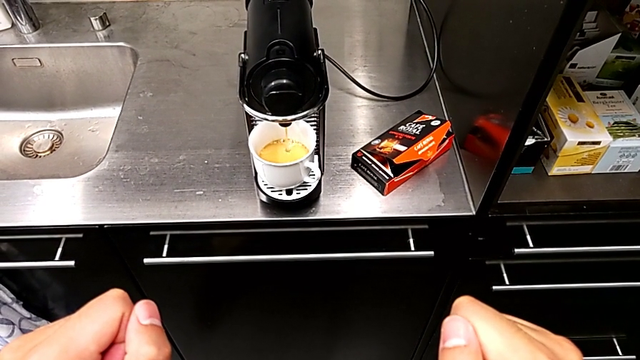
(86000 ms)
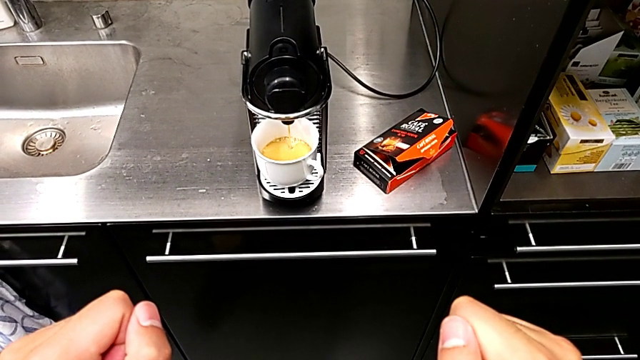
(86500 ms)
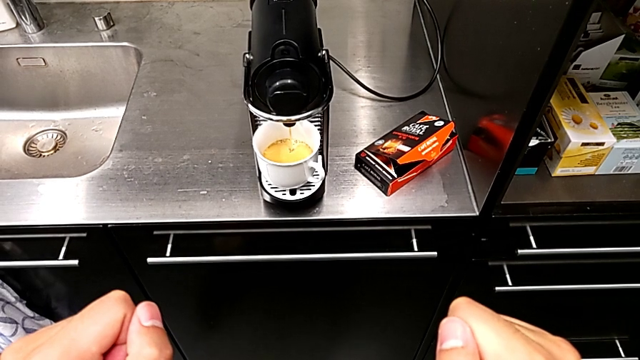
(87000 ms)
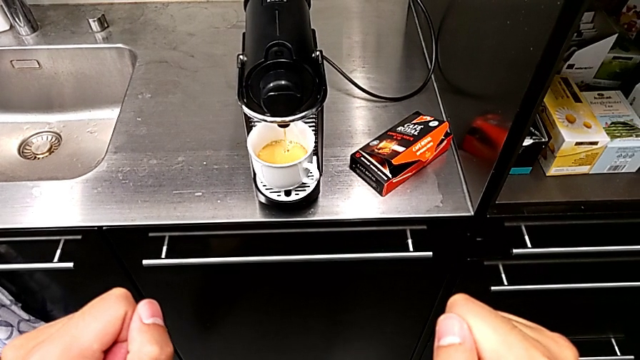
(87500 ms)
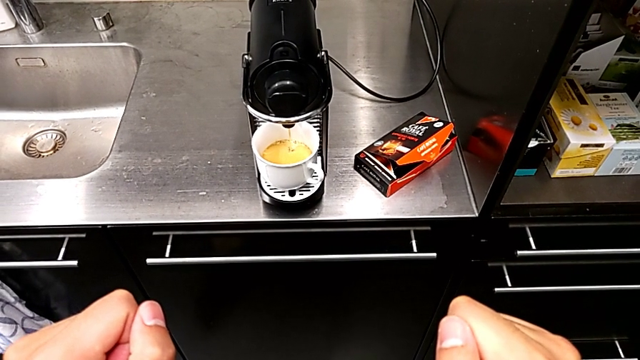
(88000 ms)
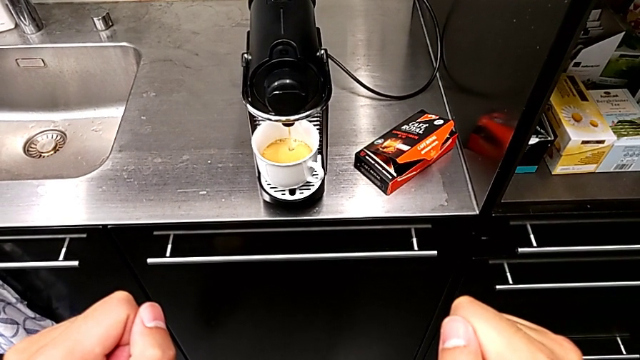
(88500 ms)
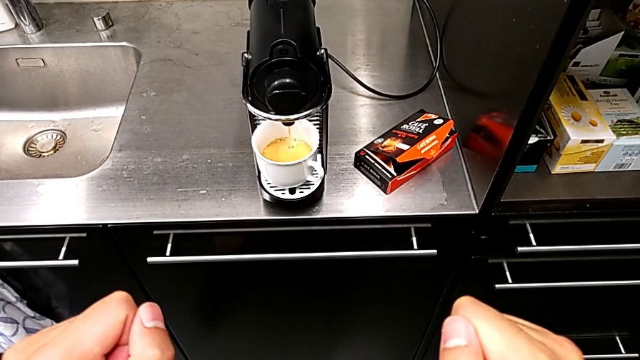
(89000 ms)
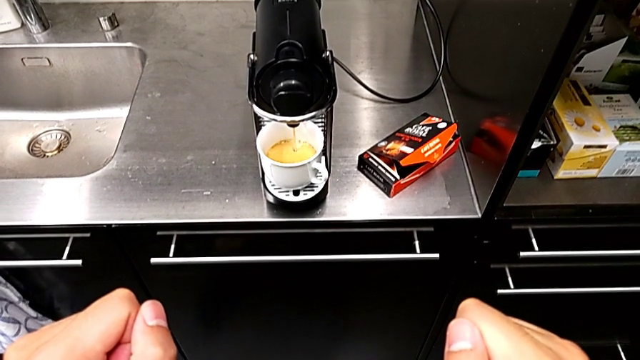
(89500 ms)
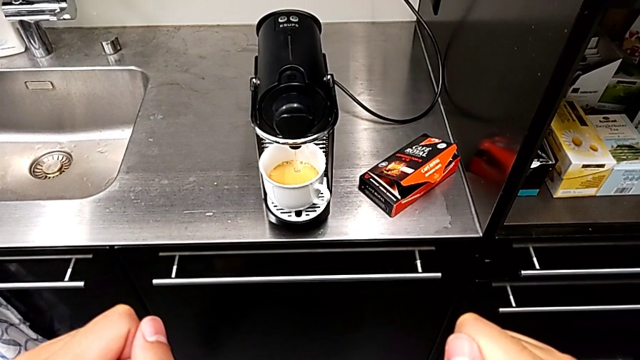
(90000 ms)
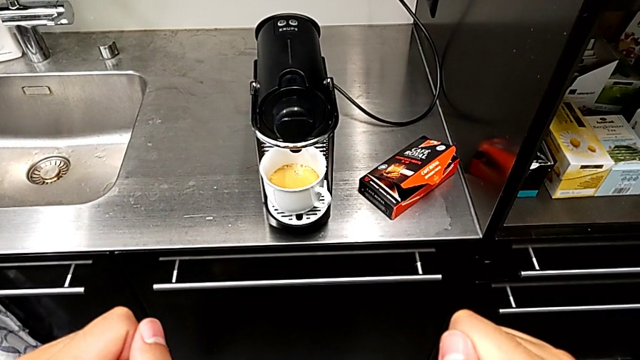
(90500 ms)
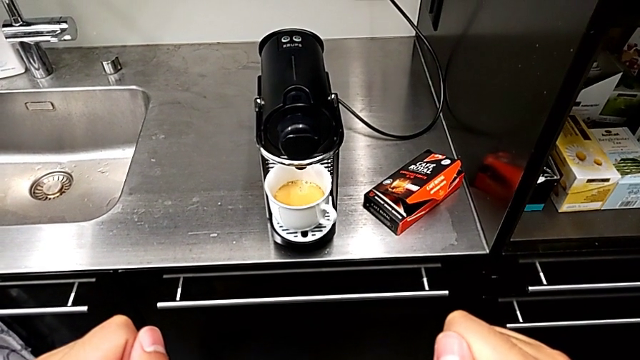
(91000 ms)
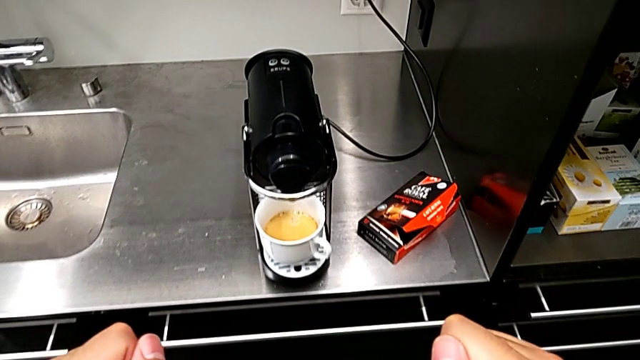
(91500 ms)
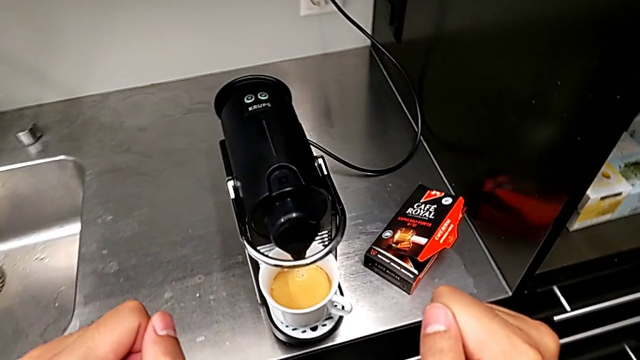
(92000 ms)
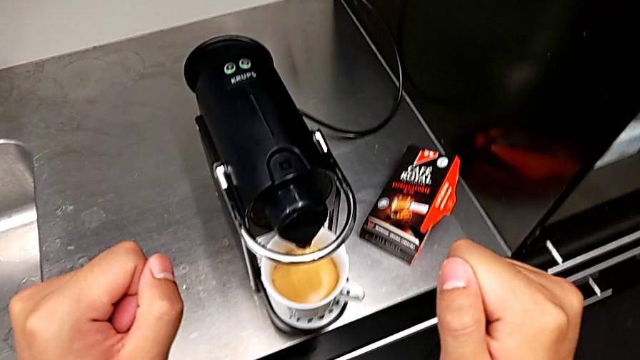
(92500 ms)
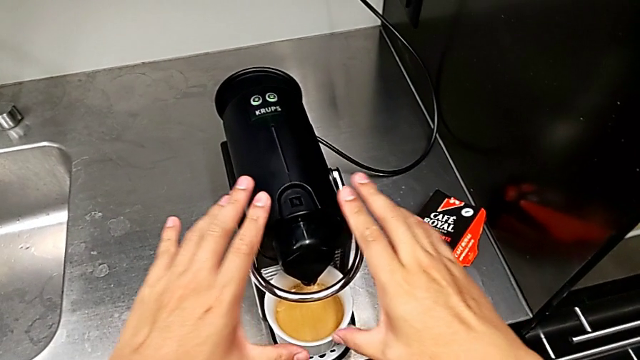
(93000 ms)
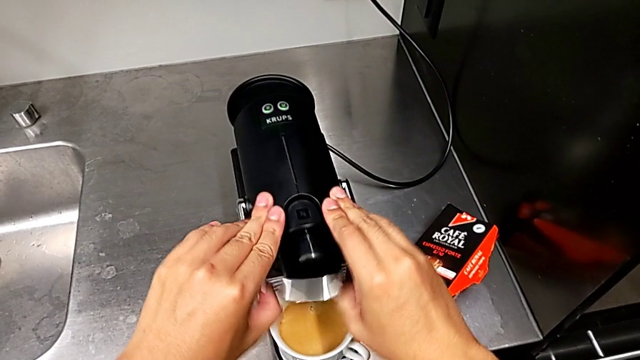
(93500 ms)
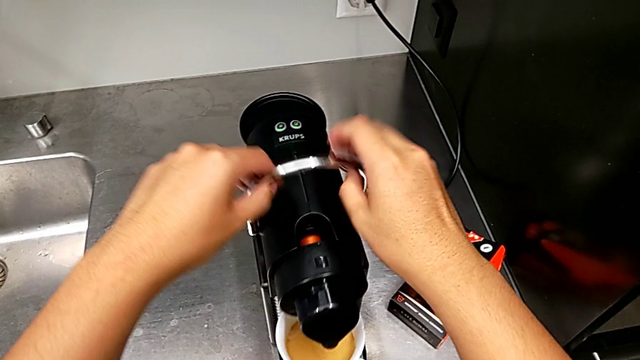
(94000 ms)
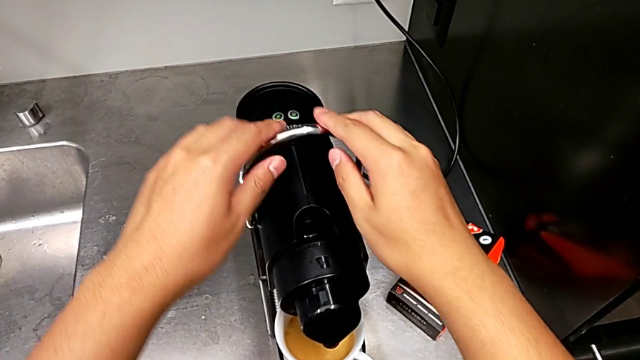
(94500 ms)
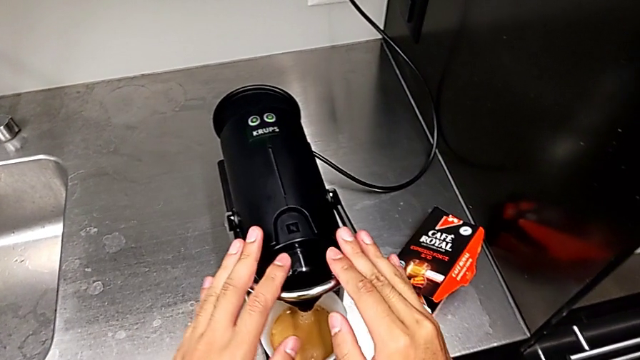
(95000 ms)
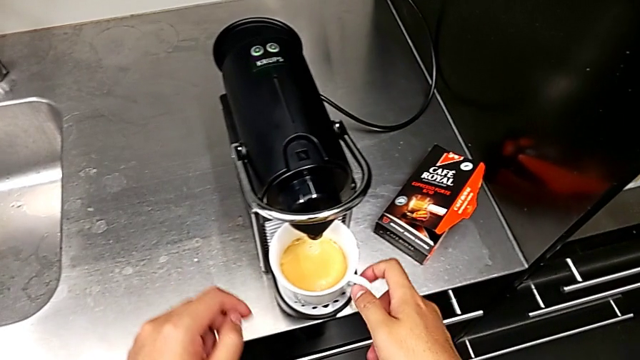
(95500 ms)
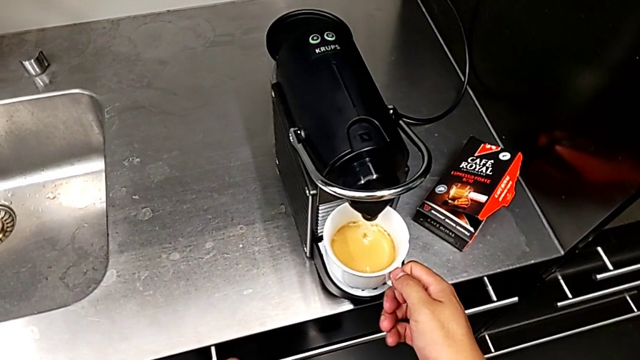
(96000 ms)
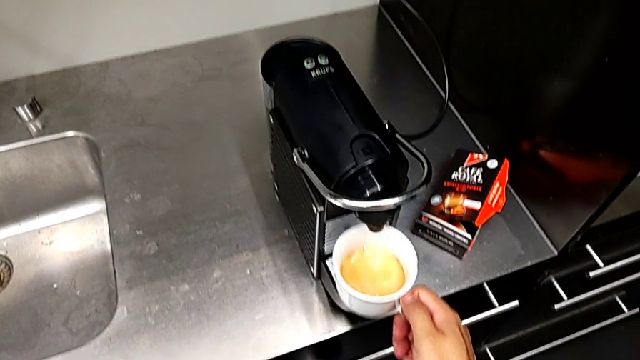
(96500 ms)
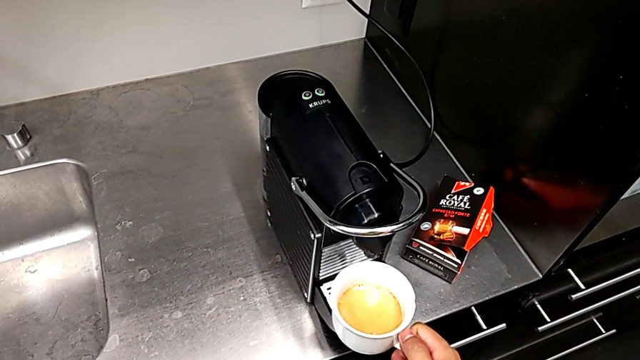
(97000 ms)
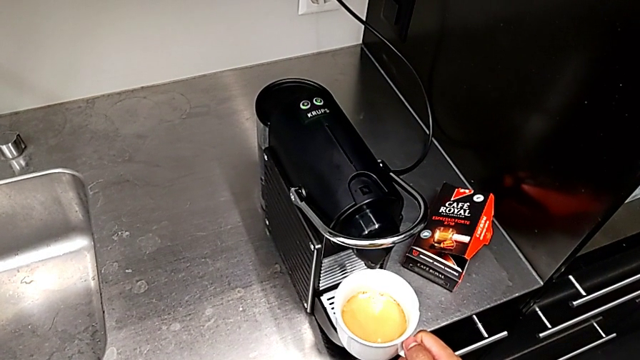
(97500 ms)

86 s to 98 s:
The camera wearer is making a cup of coffee. They keep loading the cup, approach the lever with the right hand, pull it with the left hand, push it with the right hand and grab the cup with the right hand.

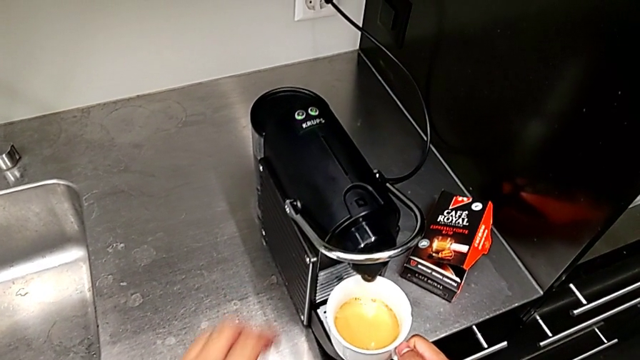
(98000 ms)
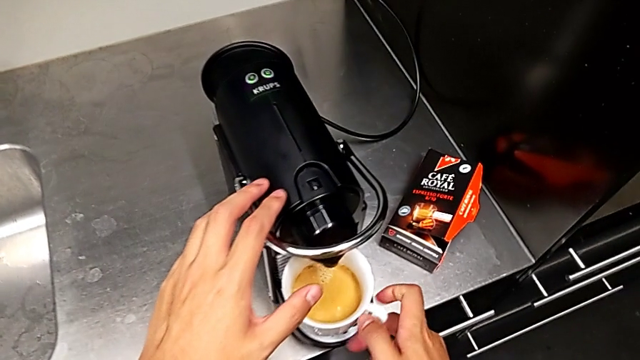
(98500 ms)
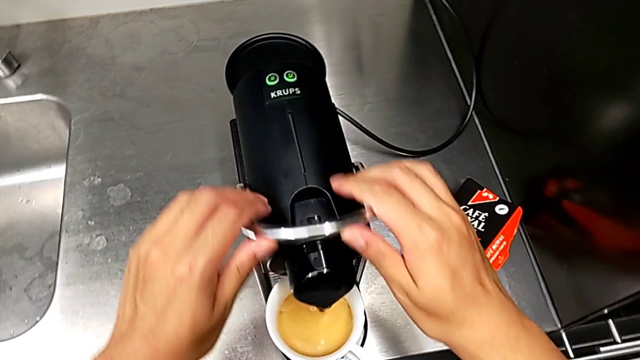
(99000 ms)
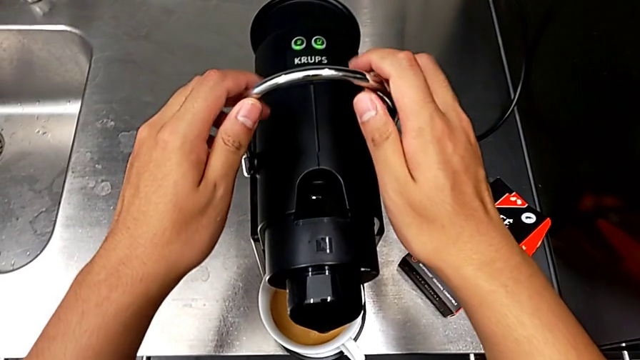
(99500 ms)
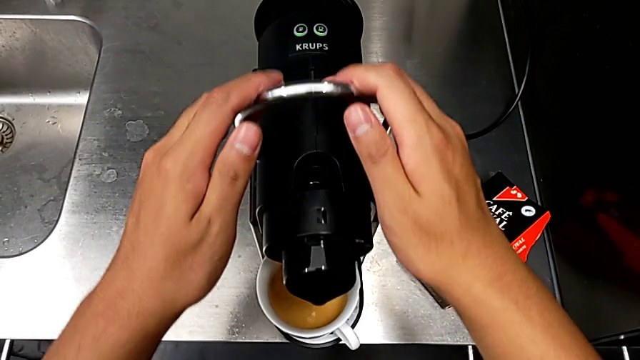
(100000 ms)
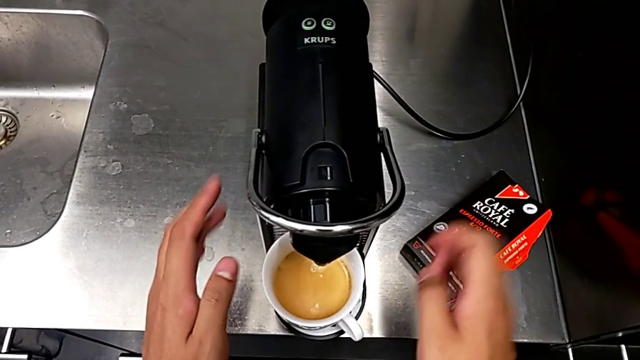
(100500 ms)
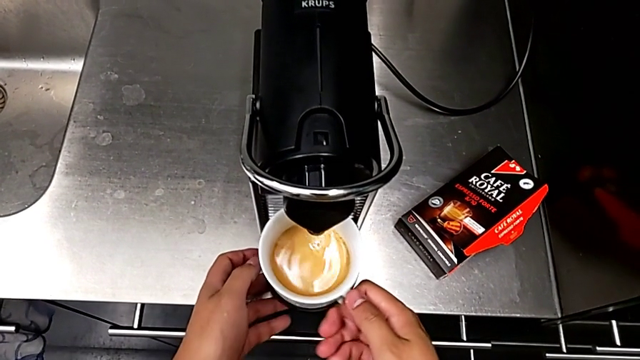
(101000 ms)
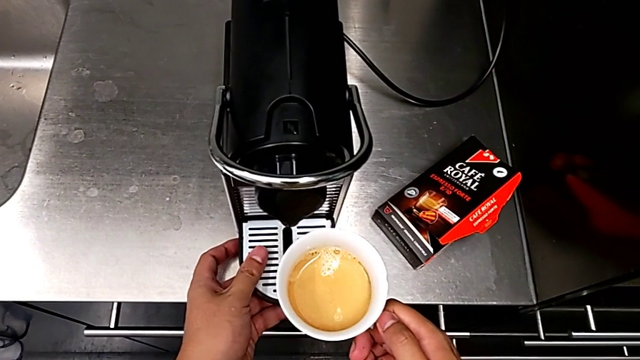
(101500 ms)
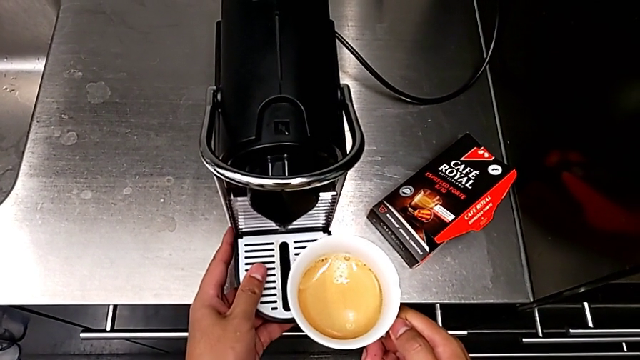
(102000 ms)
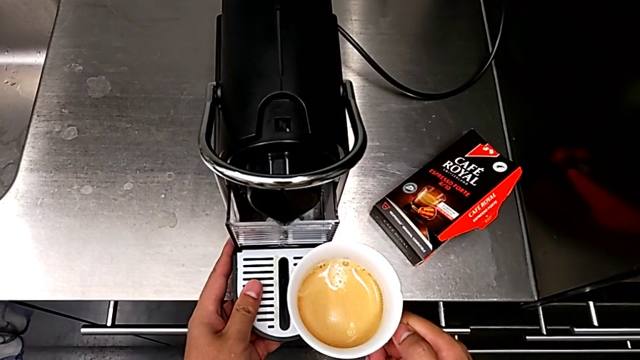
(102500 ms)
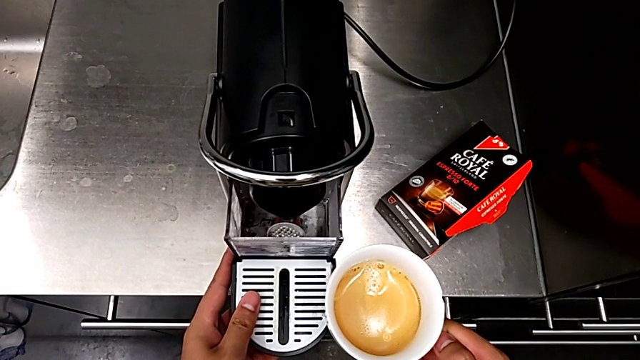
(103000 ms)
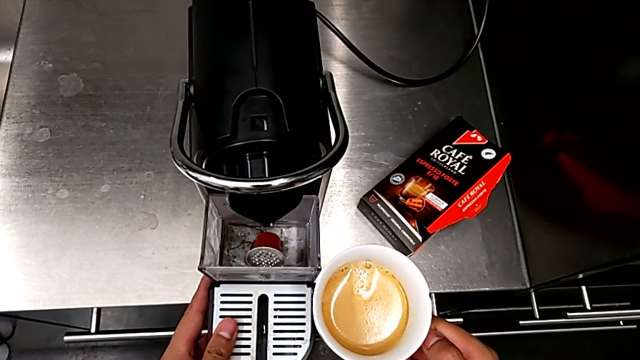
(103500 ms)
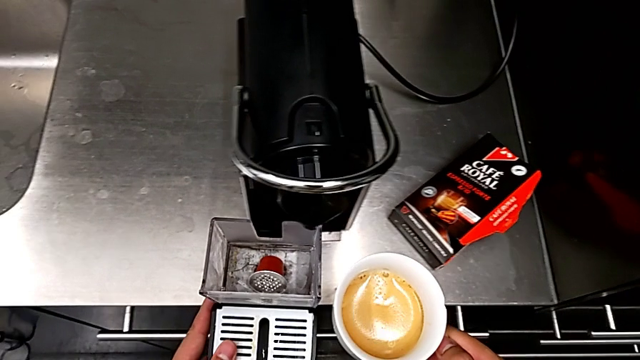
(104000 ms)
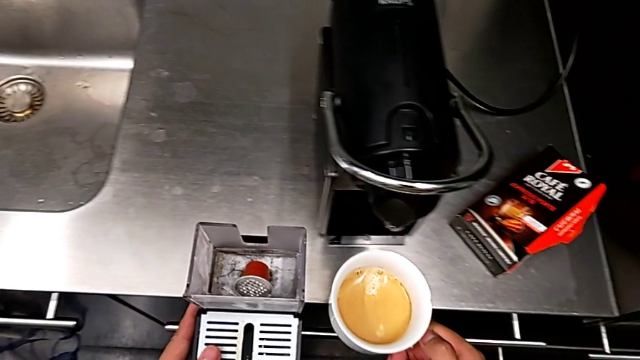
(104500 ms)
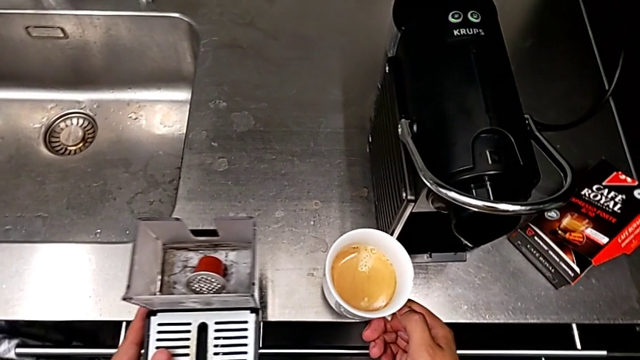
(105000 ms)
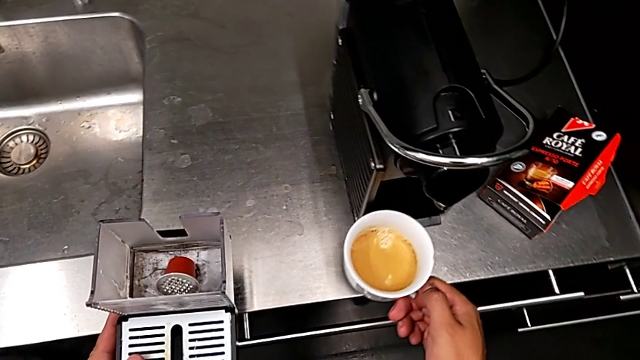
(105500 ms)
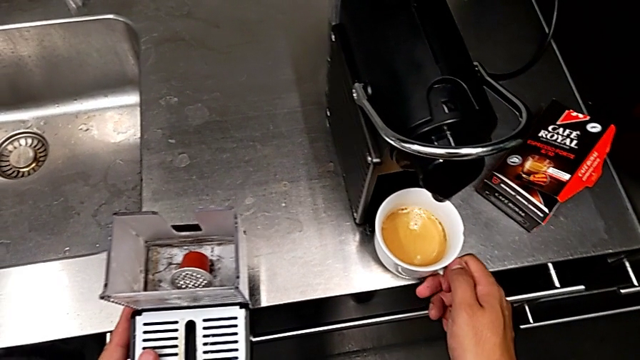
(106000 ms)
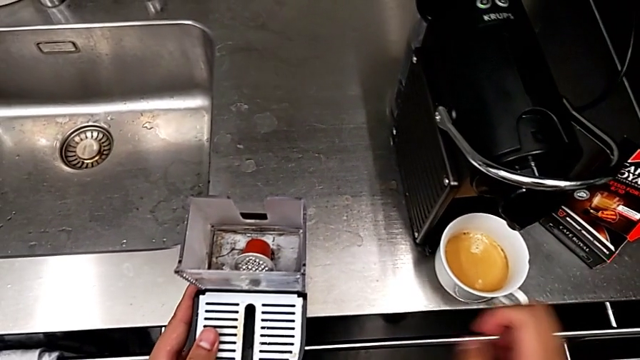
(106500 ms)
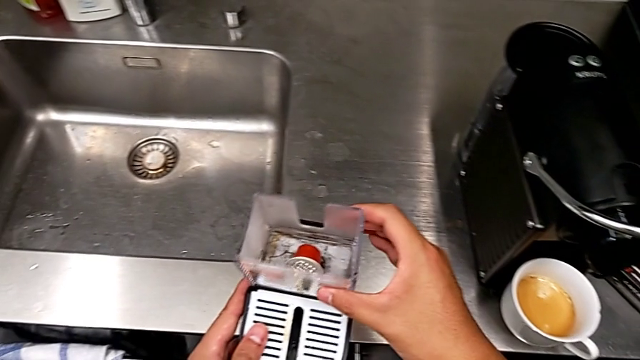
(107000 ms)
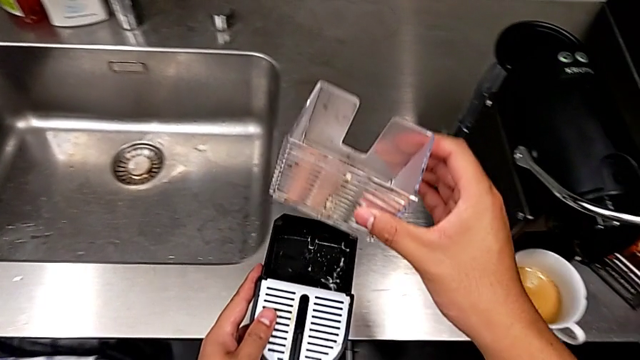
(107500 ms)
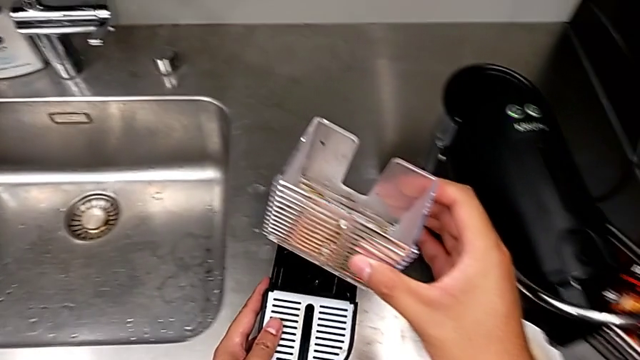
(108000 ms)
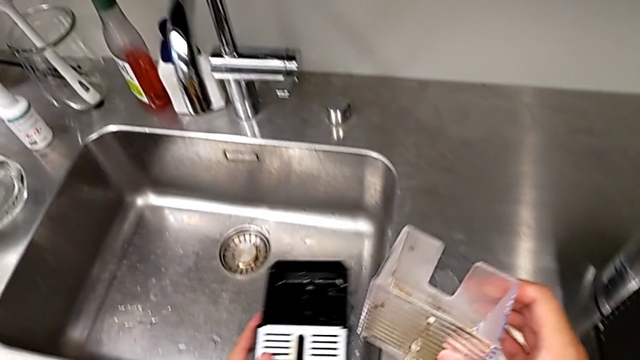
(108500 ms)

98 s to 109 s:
The camera wearer is emptying the capsule container. They place the cup, pull the lever, push it, lift the cup, all with the right hand, withdraw the drip tray with the left hand, place the cup, grab the capsule container and lift it, all with the right hand.
